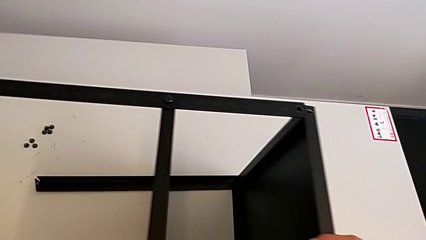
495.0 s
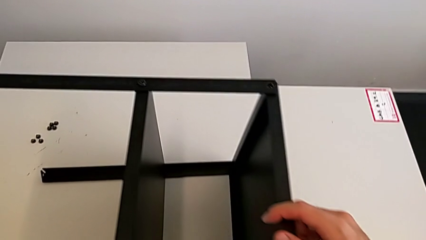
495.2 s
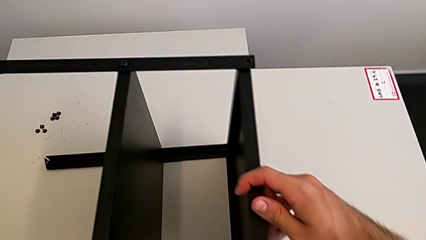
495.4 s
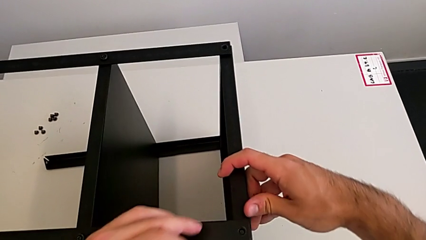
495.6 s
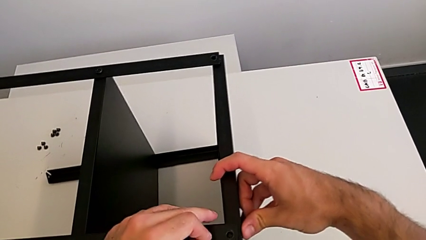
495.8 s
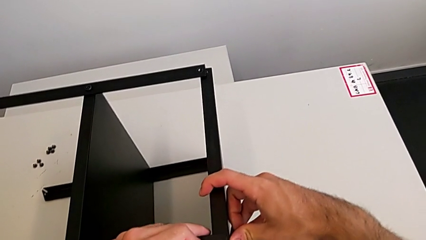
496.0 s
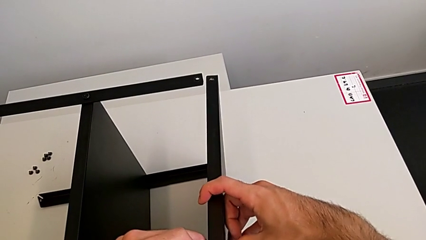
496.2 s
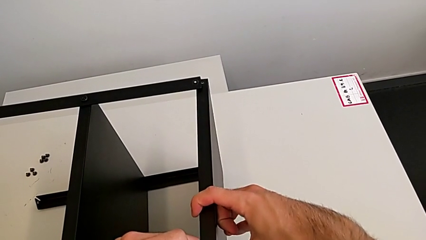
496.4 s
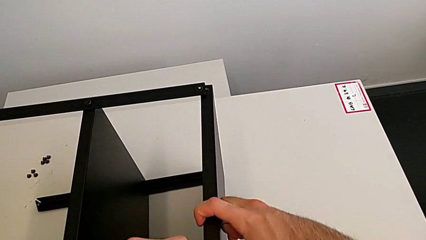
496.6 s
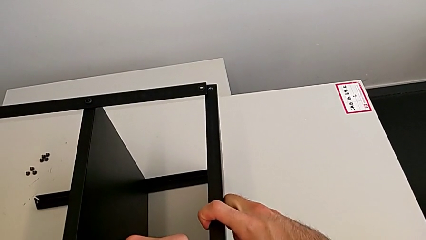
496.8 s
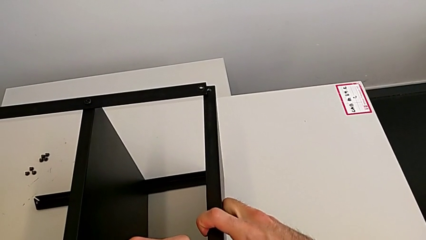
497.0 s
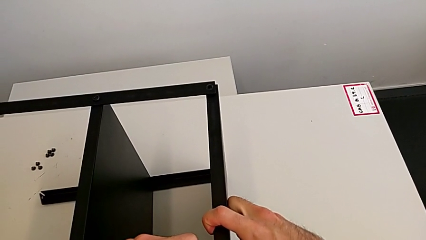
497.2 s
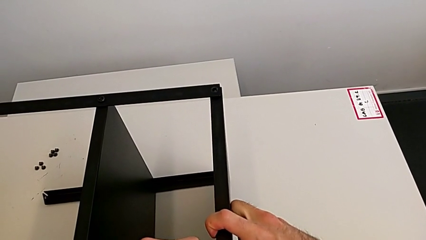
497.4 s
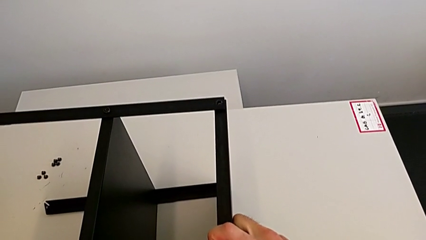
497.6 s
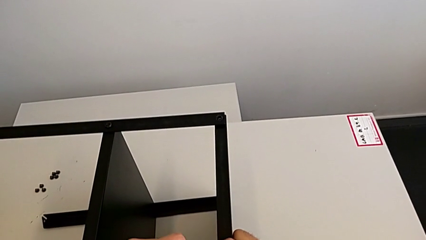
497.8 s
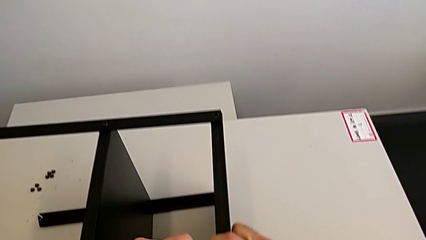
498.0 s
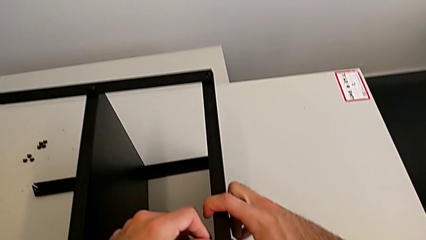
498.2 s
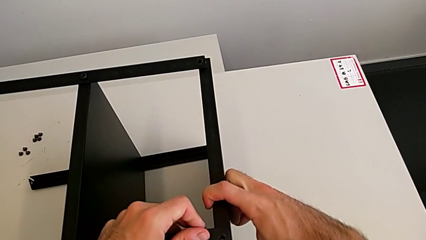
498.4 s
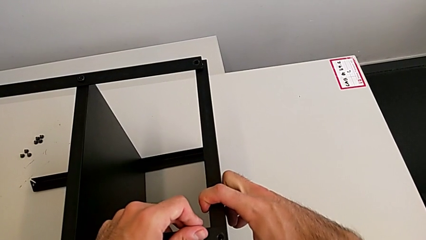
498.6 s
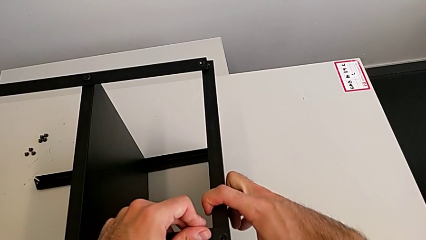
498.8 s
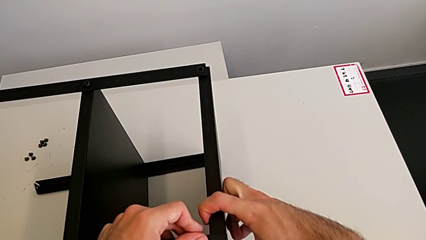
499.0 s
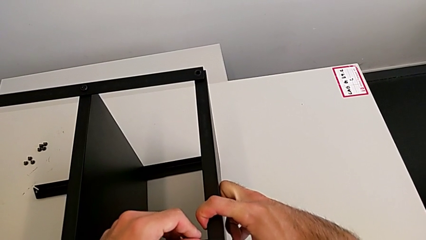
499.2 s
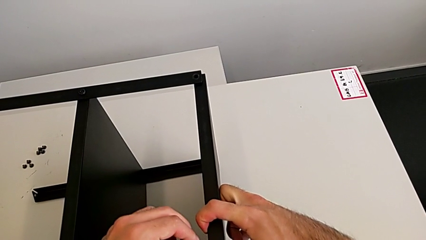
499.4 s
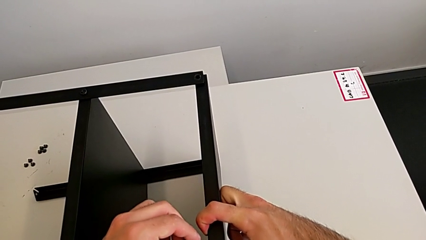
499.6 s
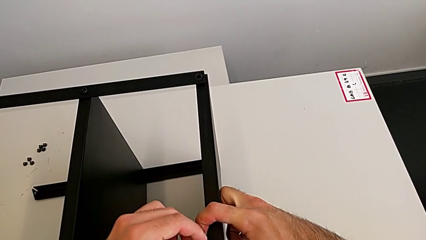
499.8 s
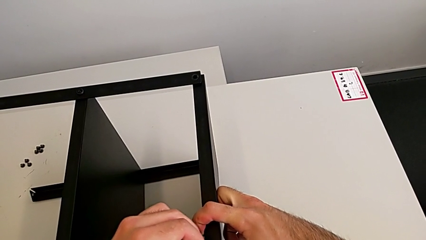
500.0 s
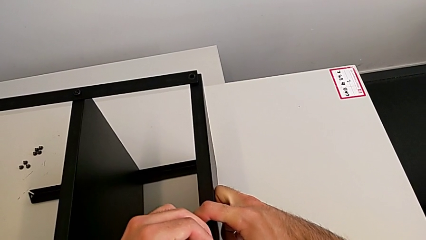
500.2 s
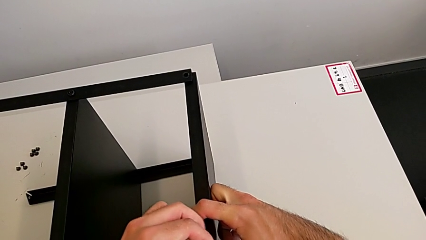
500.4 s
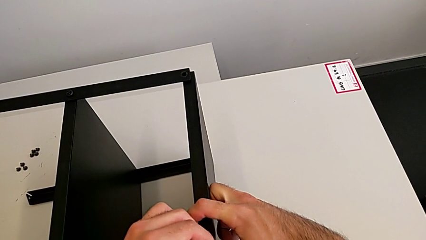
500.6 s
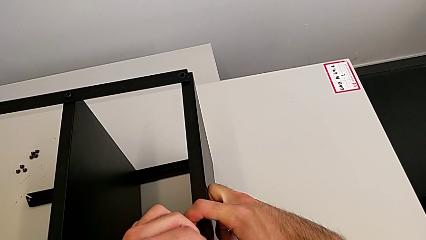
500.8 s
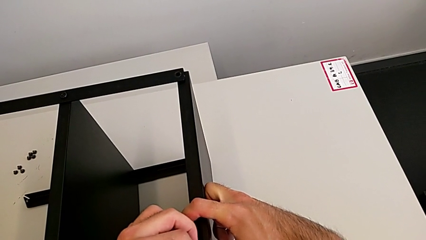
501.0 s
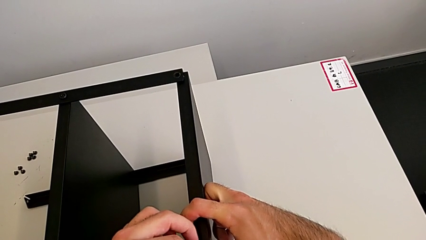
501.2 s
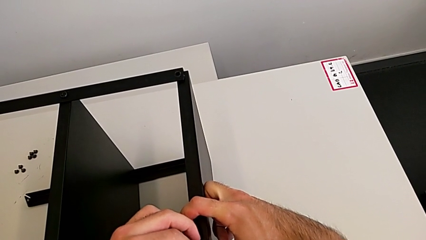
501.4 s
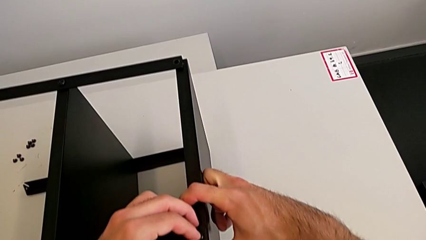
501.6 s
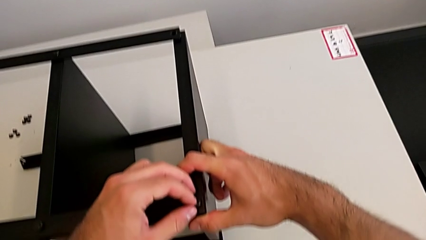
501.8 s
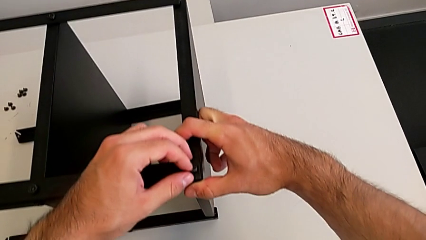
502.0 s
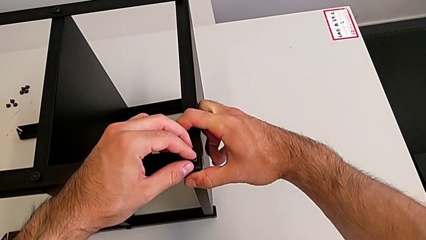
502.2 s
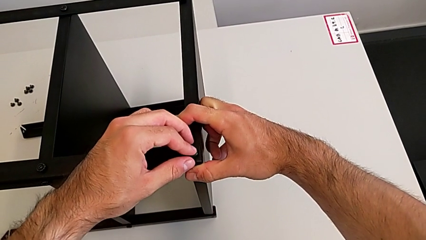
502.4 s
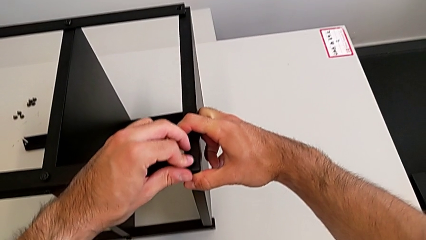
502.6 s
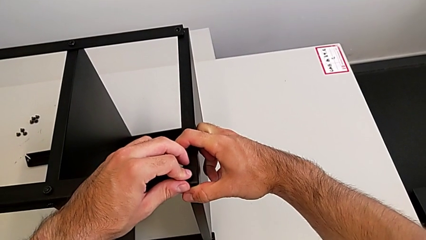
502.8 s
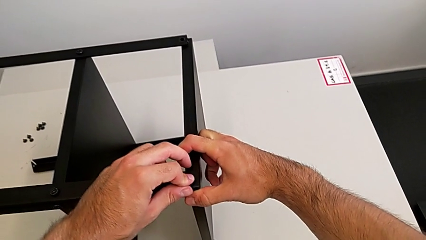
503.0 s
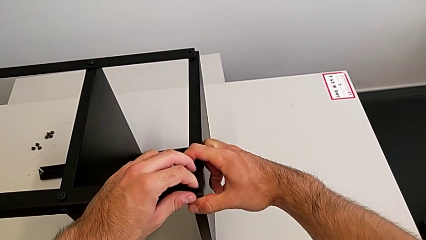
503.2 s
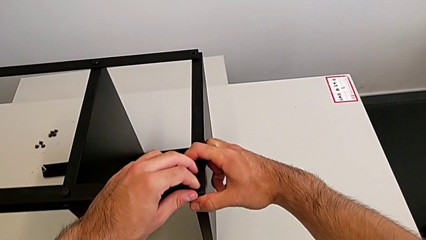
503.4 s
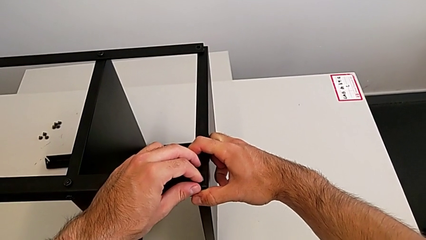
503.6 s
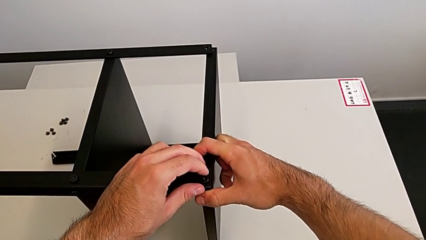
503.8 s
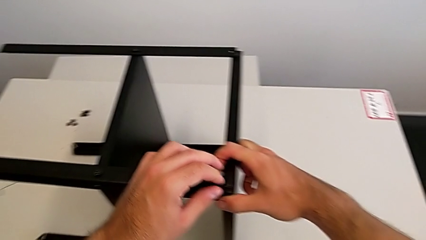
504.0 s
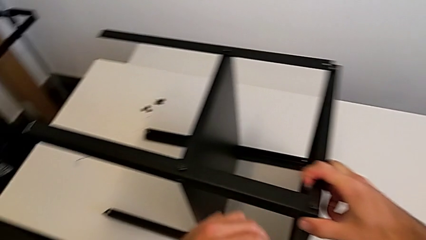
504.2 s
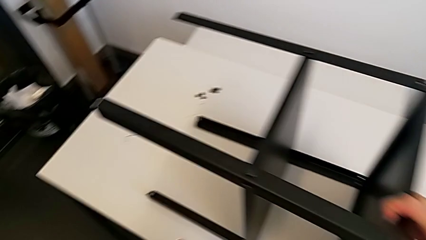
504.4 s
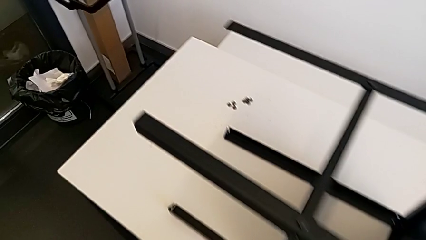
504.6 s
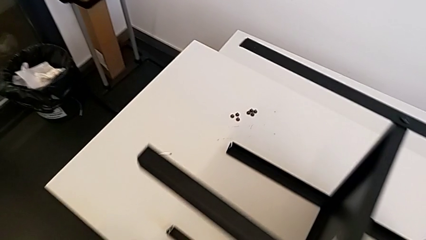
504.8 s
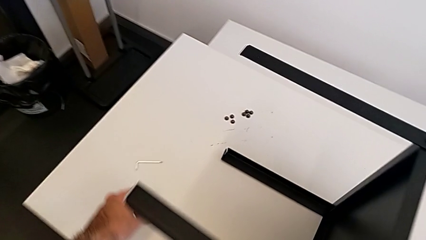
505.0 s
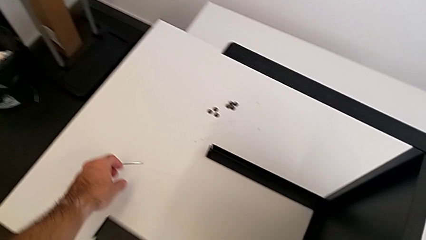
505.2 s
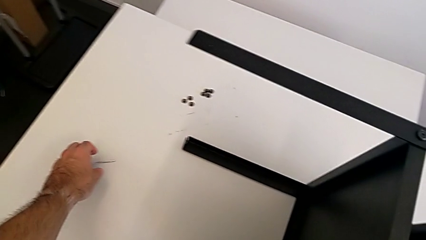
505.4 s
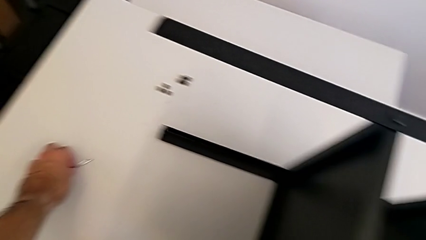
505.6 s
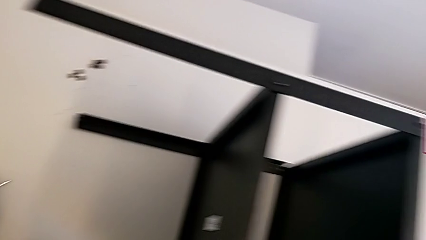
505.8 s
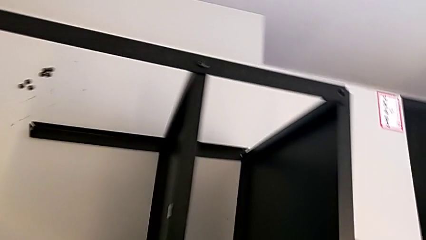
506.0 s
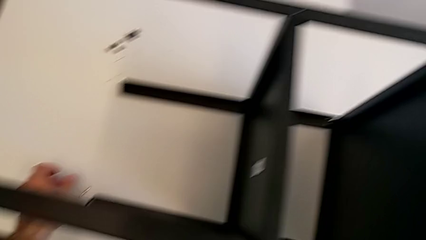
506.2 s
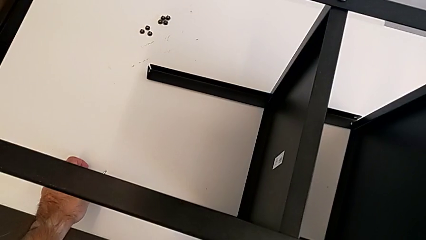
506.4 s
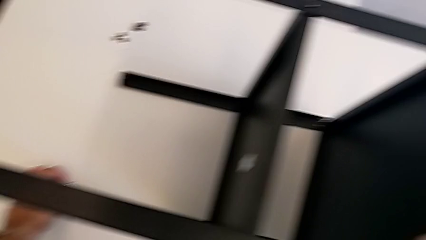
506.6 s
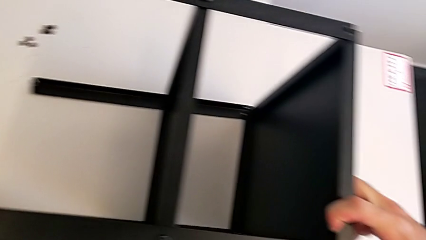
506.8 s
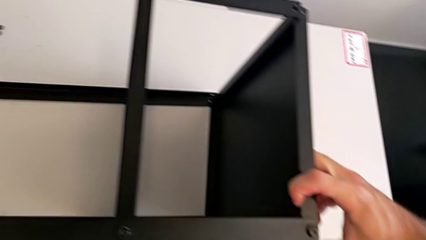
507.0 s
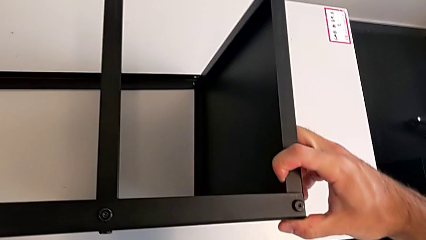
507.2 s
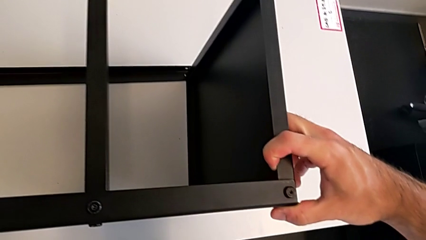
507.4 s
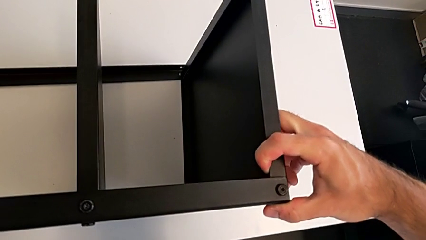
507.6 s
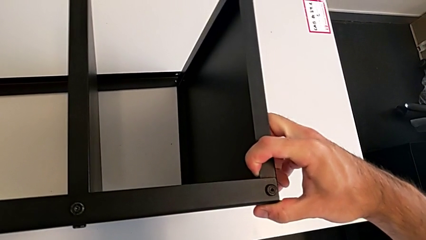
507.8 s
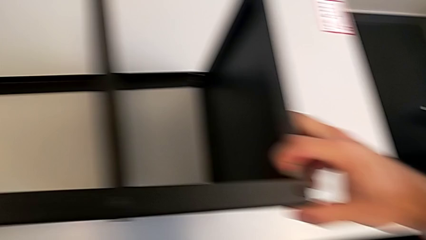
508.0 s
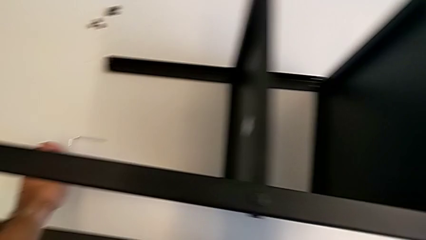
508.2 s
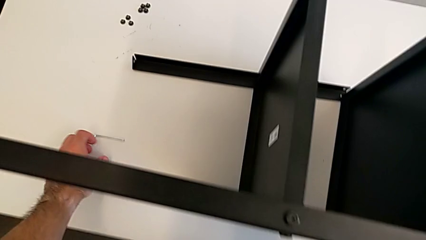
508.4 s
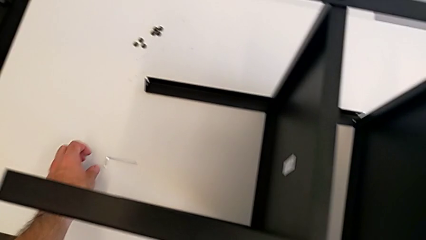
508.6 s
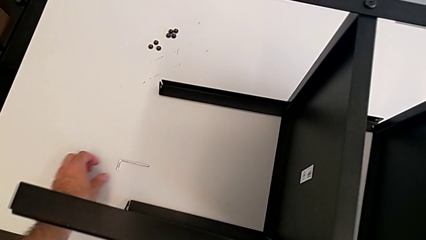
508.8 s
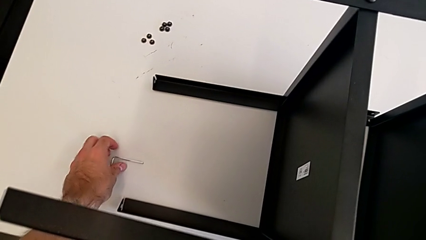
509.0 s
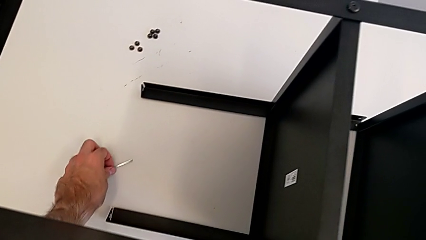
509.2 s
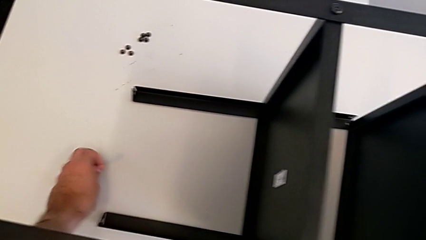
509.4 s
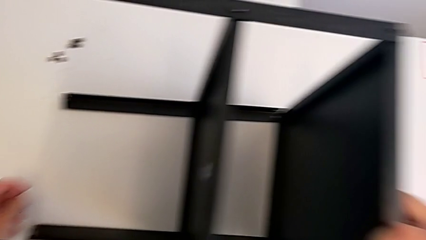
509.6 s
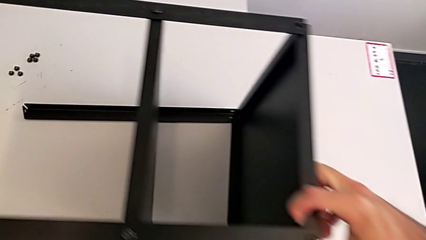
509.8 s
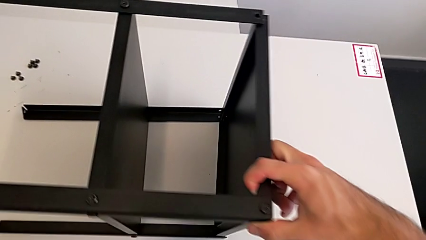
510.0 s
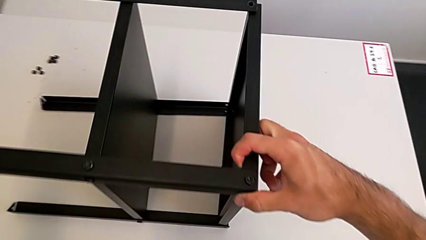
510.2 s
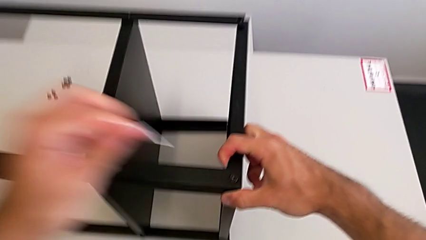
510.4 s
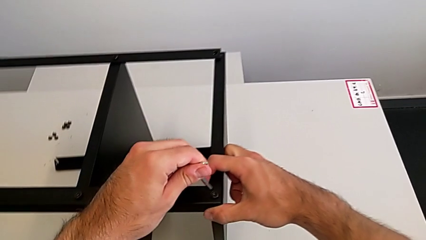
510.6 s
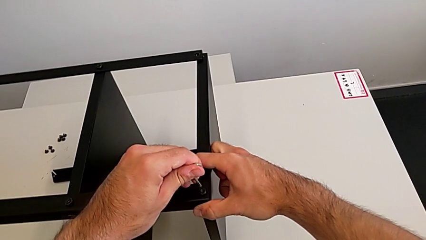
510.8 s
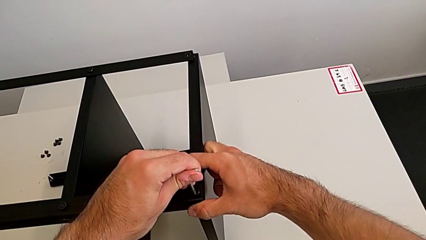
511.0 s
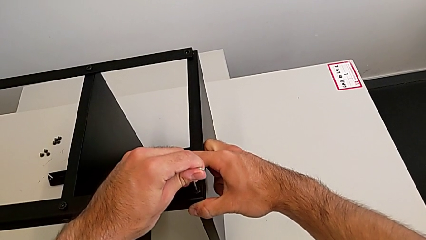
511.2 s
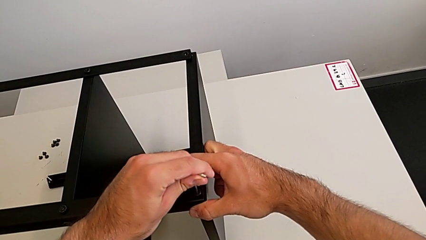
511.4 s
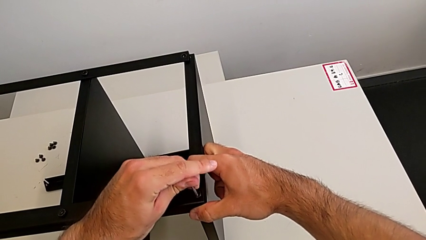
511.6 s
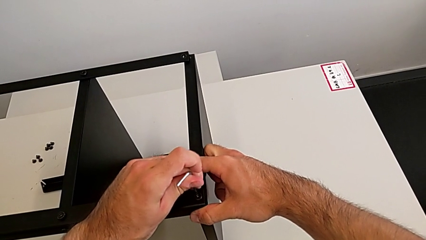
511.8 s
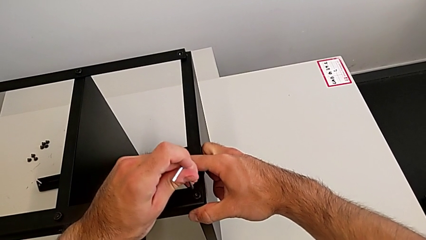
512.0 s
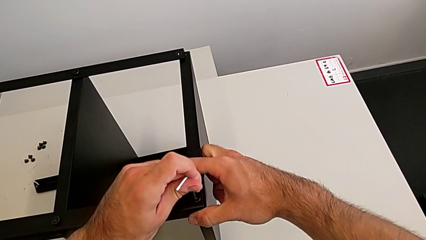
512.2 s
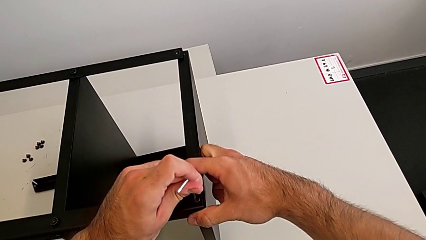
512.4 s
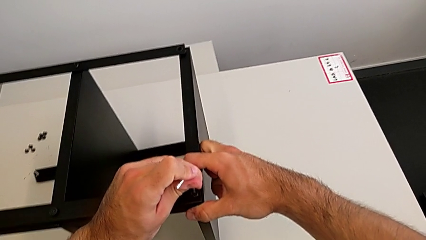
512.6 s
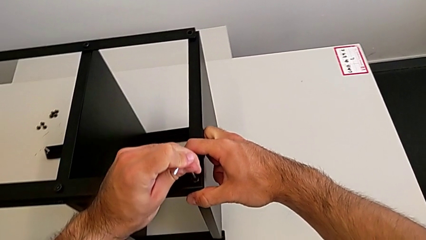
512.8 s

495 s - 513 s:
The camera wearer is screwing the first leg to the top shelf of the table. They insert the hex socket head, grab the Allen wrench and insert it.
